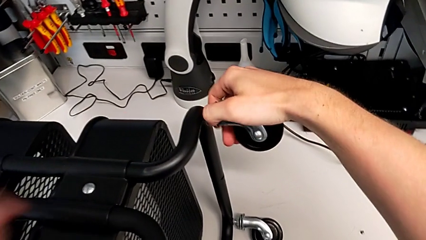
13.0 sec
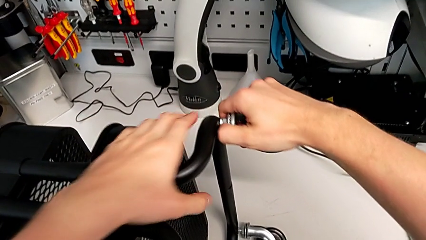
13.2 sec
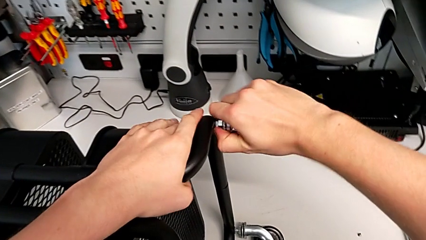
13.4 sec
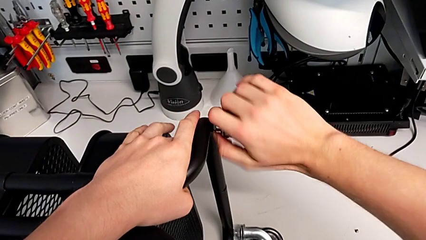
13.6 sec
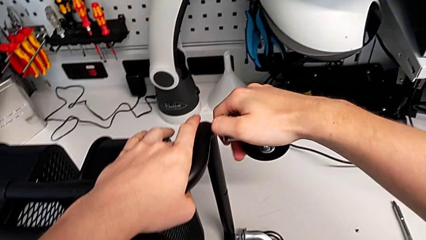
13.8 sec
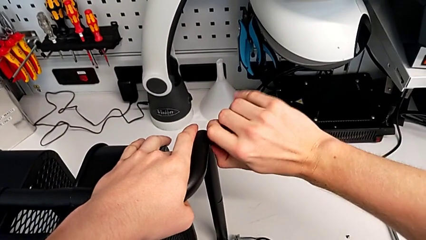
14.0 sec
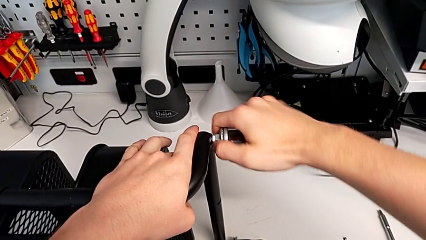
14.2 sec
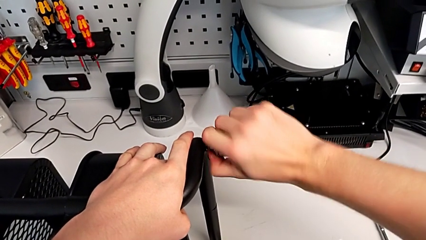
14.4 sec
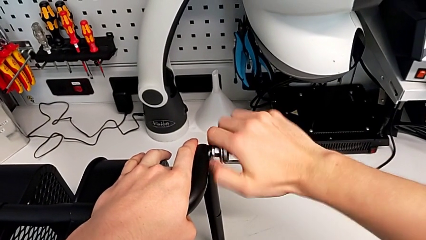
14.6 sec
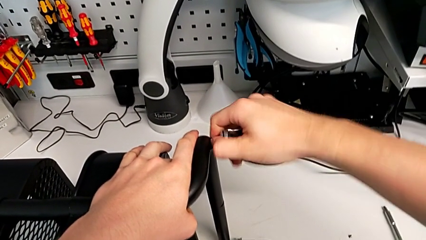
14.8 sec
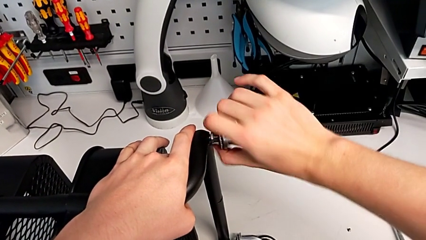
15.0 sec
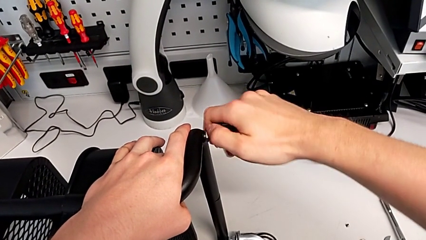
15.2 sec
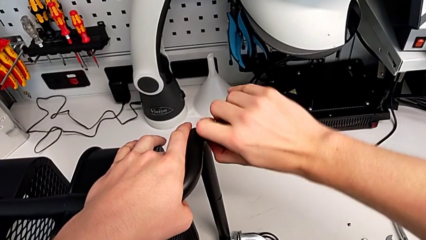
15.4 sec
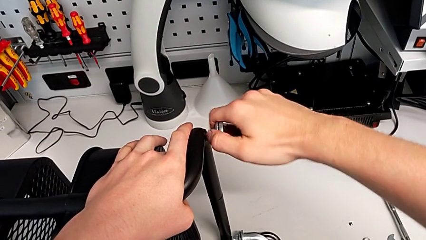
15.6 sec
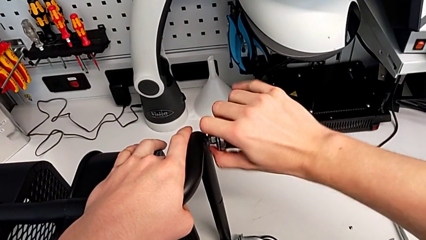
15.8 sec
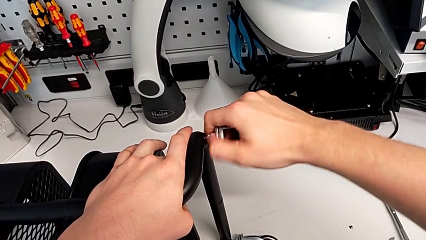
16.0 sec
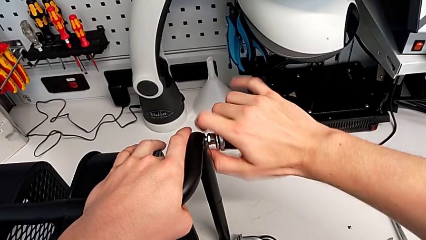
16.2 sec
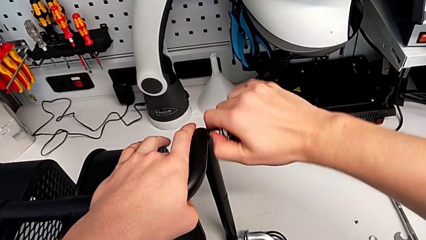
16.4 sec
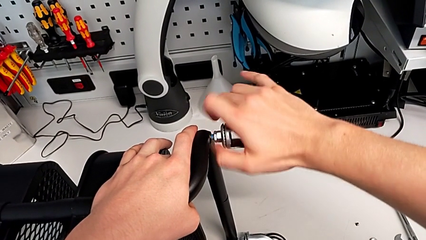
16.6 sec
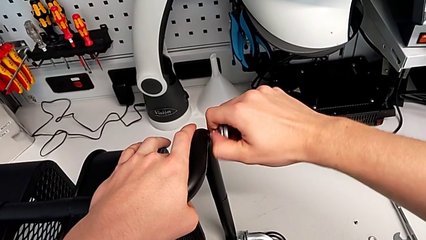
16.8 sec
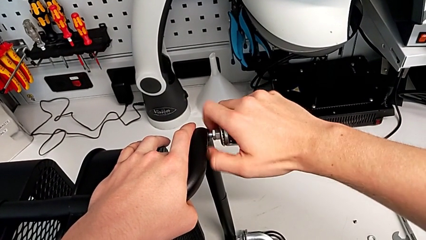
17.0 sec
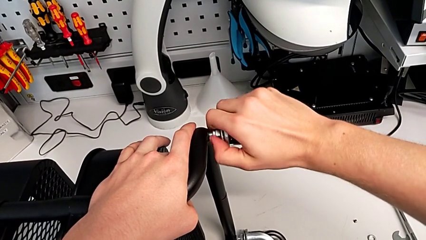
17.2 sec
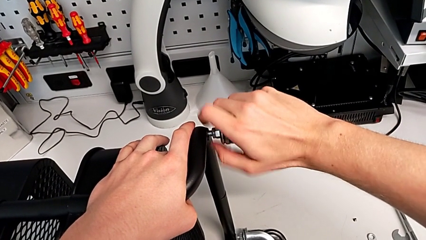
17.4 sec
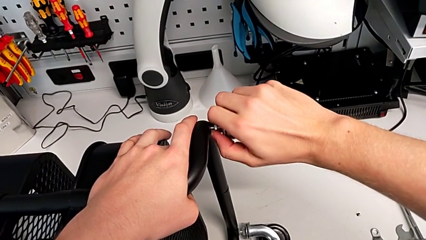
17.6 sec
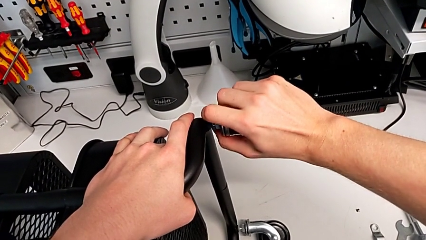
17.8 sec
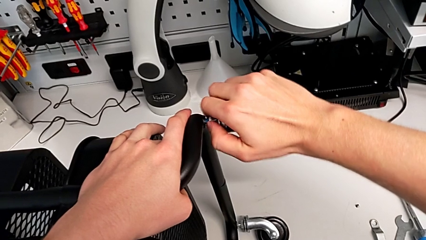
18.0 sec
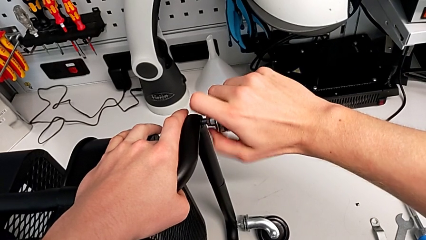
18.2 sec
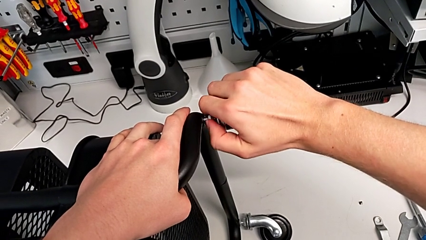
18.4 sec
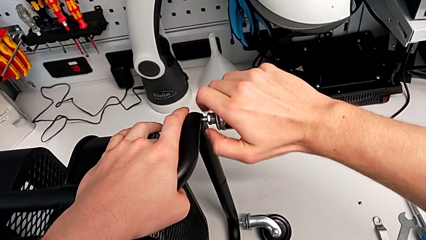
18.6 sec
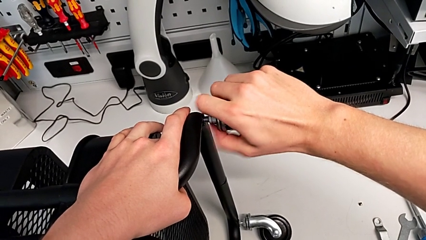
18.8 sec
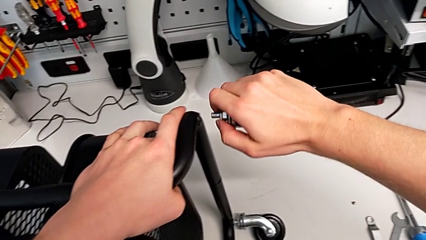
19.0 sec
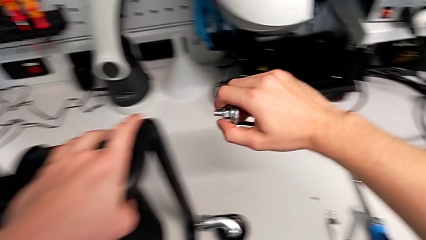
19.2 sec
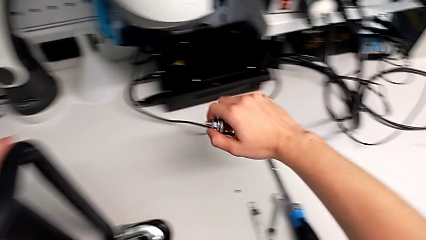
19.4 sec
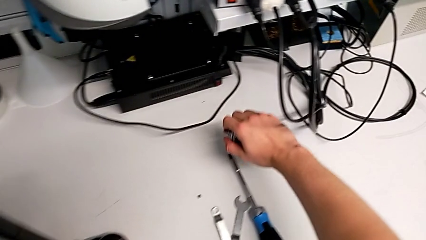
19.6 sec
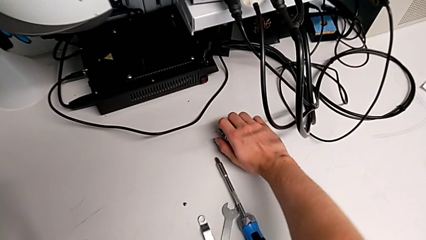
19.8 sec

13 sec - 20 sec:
The camera wearer unscrews the first wheel of the furniture. They unscrew the black wheel.

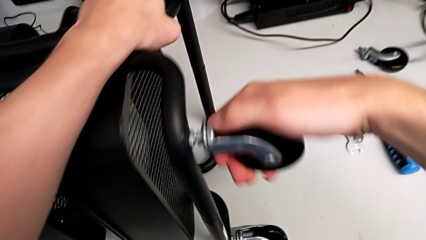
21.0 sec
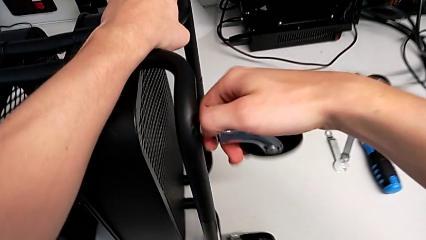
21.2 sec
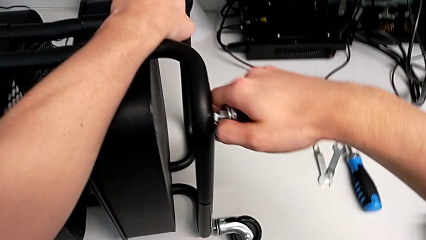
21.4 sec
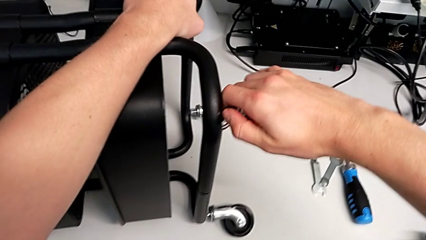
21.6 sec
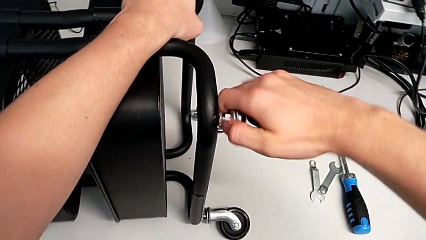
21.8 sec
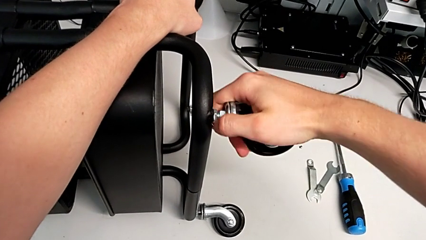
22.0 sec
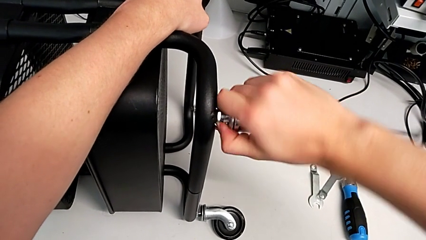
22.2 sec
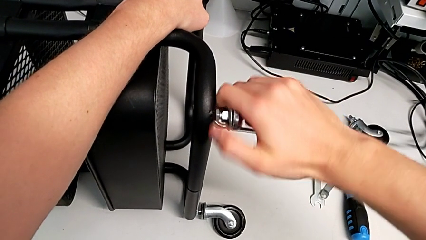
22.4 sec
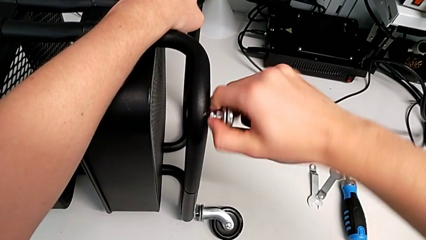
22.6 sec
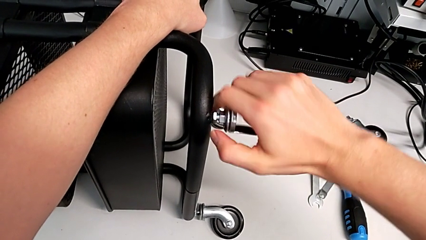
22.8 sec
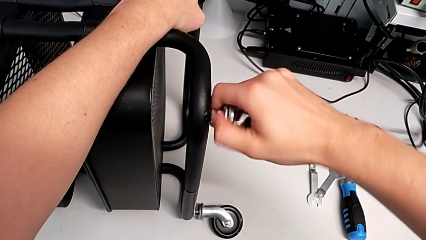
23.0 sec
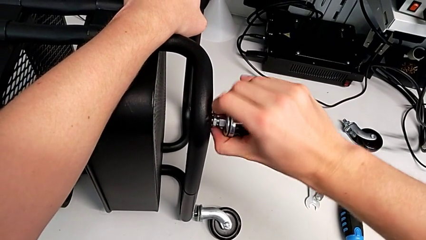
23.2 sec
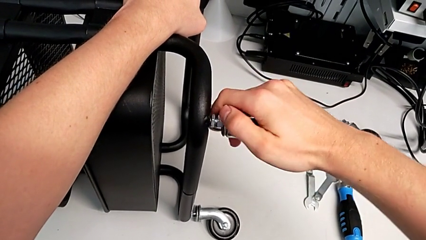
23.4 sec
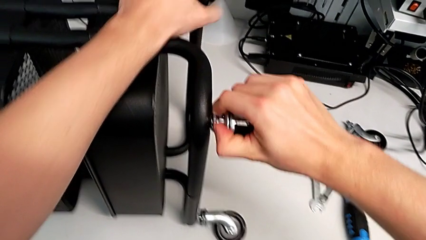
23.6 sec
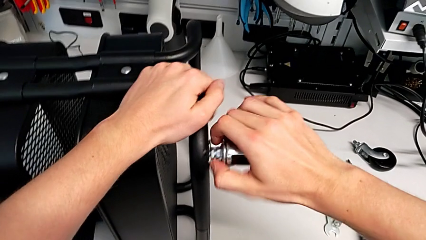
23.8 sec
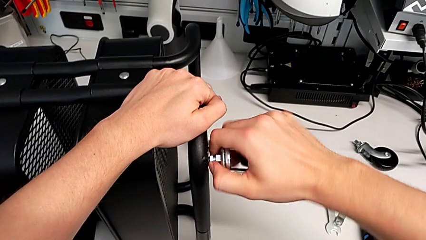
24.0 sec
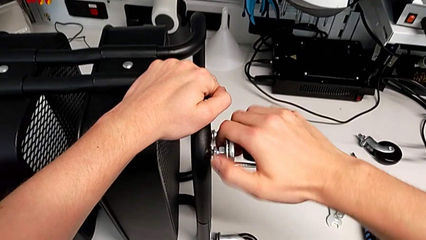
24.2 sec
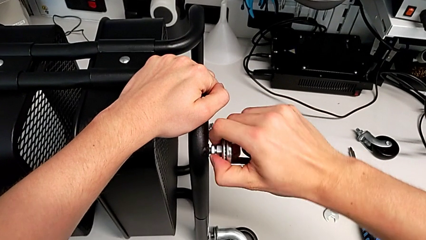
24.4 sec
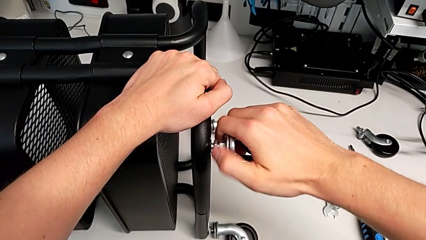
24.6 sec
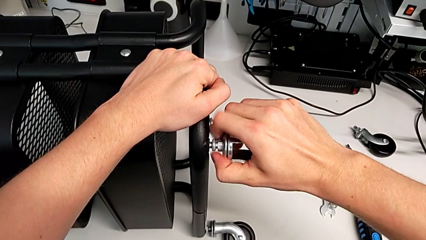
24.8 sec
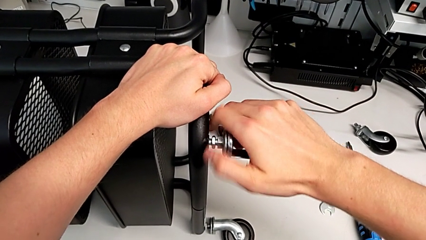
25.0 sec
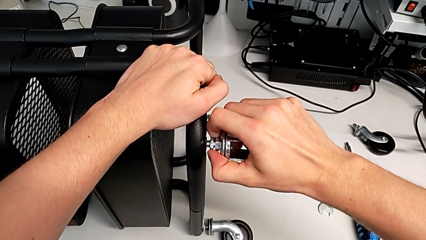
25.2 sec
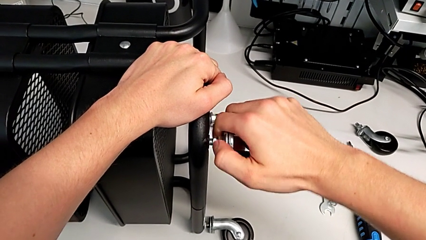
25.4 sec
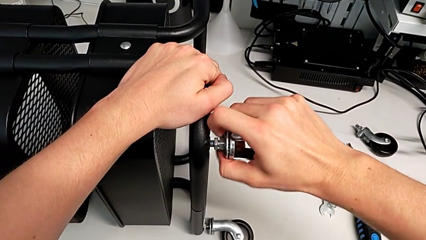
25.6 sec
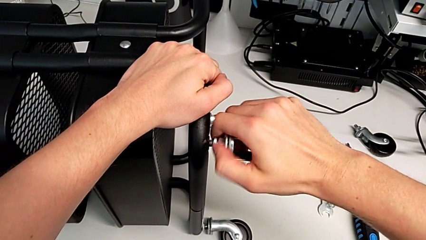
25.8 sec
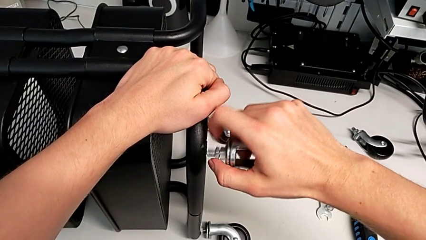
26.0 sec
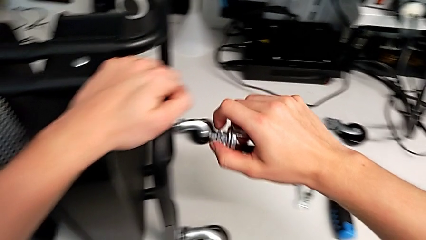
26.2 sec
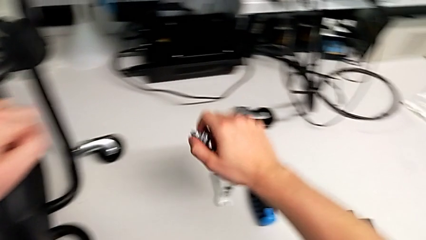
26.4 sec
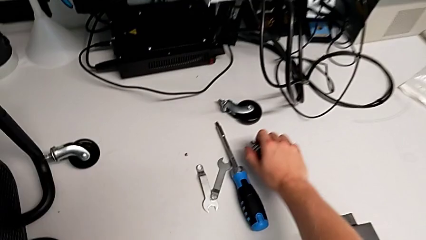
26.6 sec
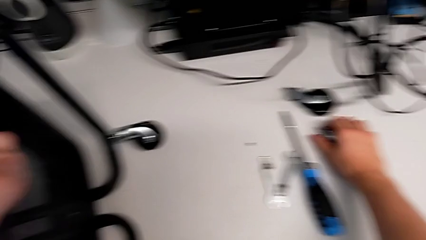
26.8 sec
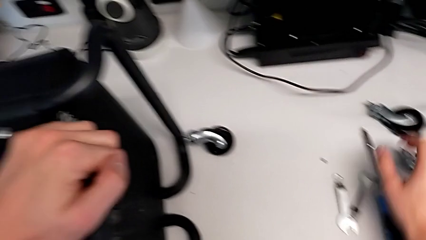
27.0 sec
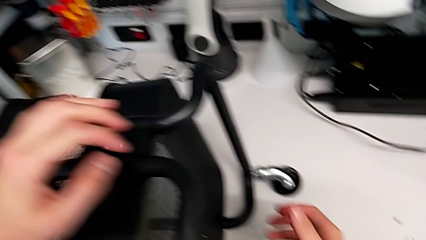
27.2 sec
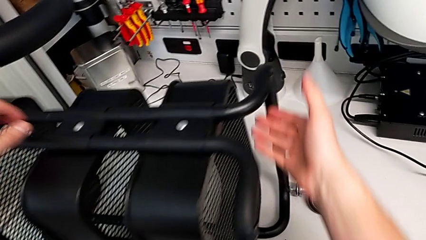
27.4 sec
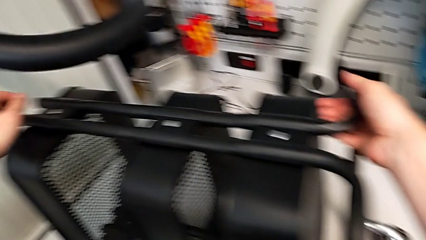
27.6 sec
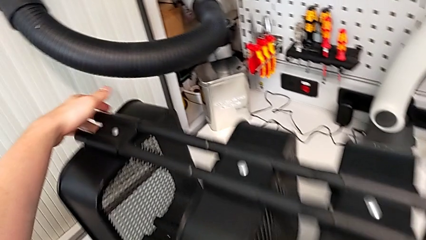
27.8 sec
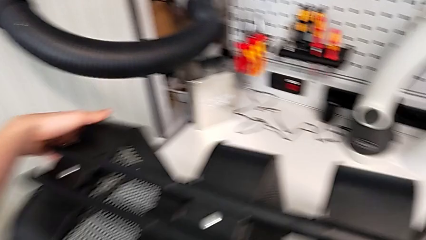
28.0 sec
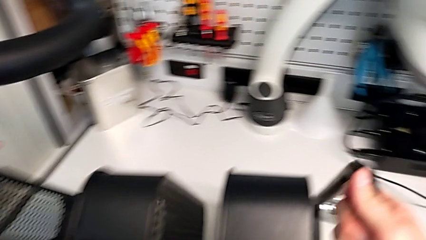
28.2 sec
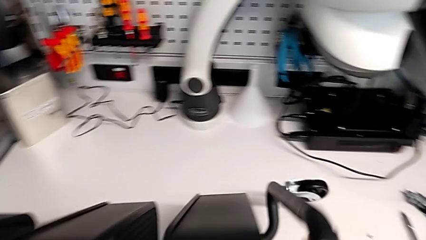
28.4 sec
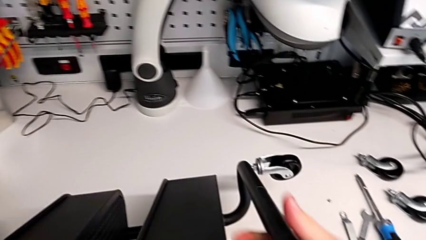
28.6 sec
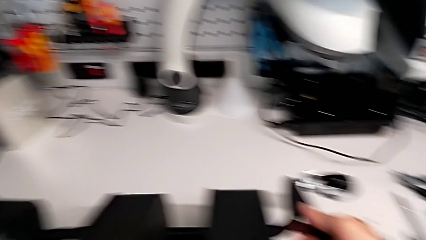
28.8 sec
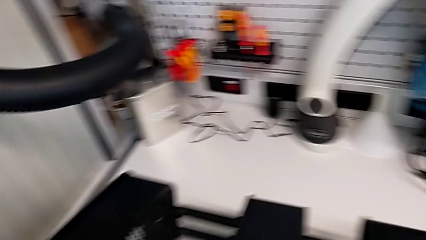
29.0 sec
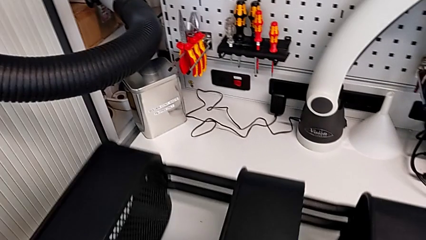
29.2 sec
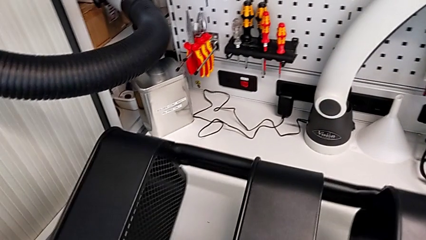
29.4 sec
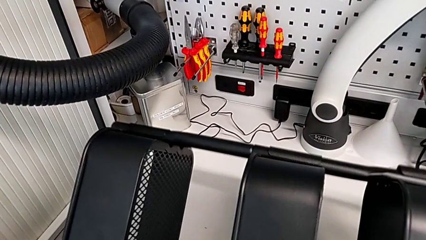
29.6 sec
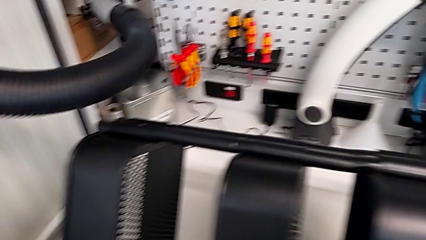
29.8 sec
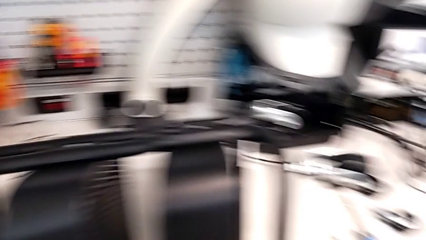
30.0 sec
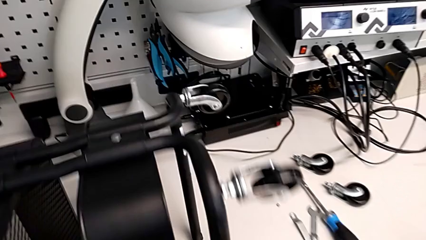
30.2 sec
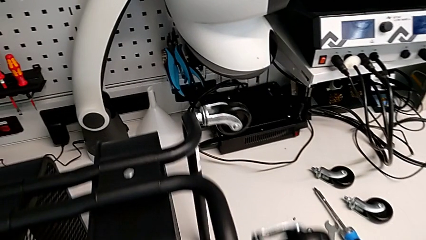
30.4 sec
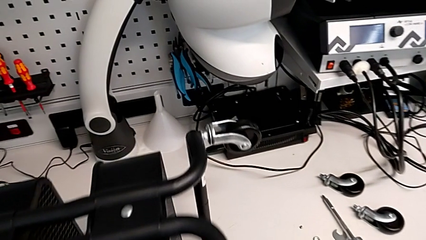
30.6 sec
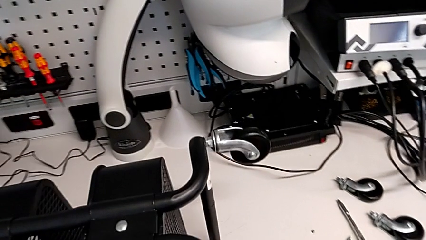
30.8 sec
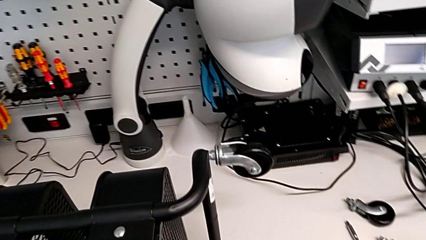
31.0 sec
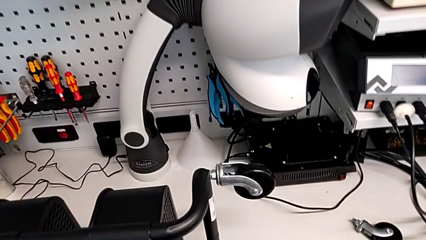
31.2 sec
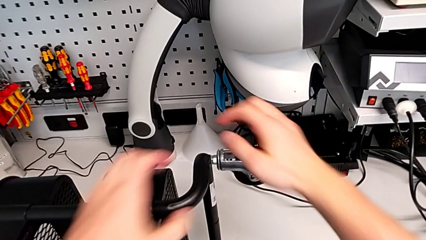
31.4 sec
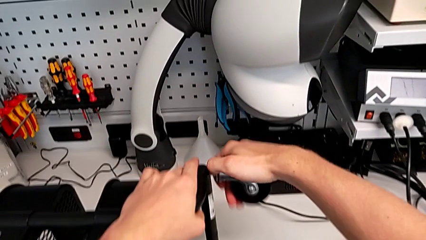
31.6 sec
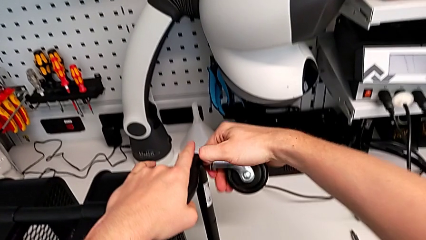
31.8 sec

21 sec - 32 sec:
The camera wearer unscrews the second wheel of the furniture. They unscrew the black wheel, place it and rotate the utility cart.
